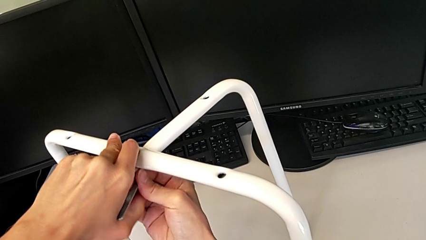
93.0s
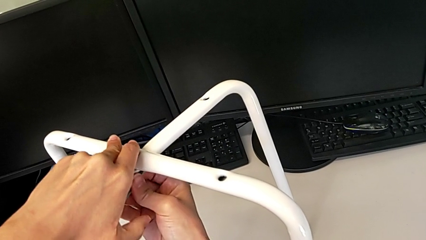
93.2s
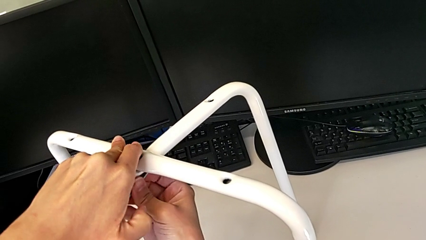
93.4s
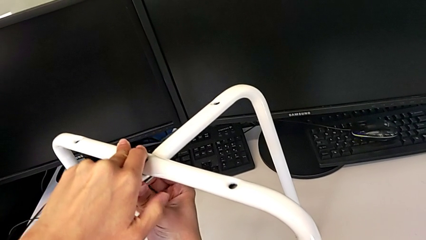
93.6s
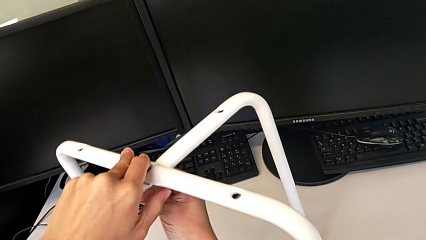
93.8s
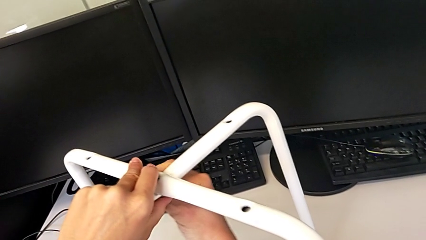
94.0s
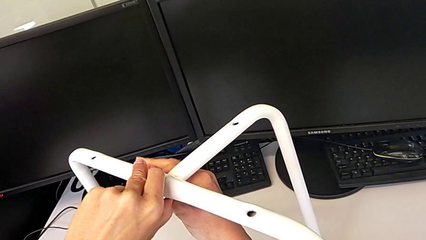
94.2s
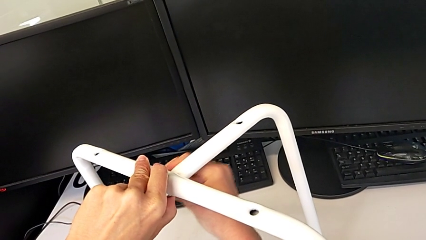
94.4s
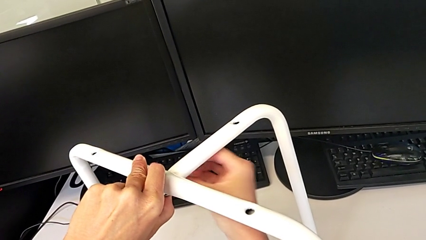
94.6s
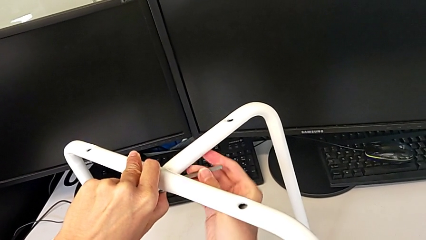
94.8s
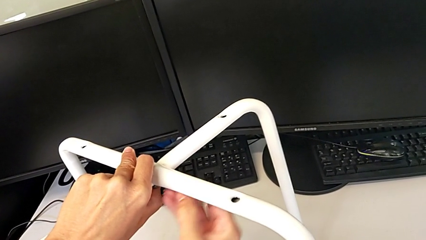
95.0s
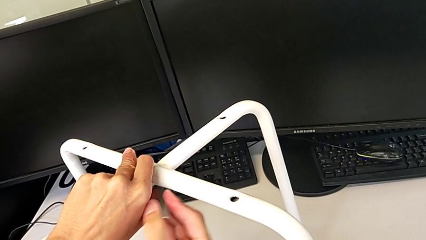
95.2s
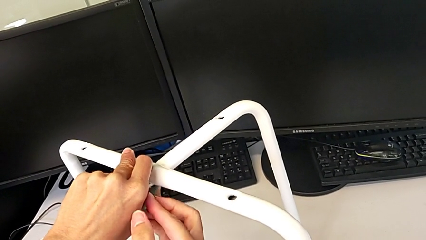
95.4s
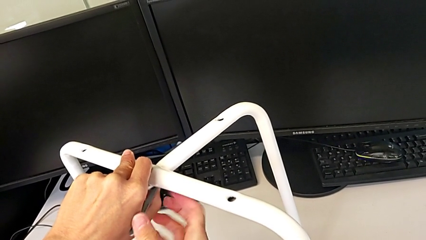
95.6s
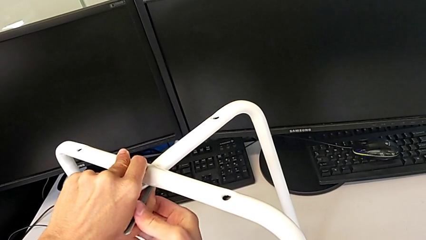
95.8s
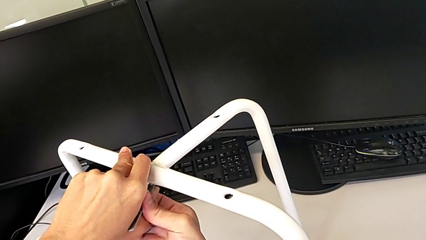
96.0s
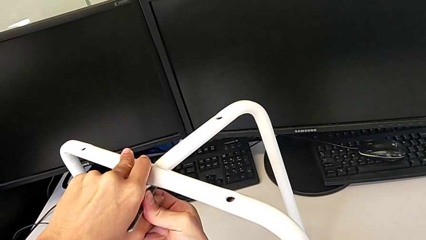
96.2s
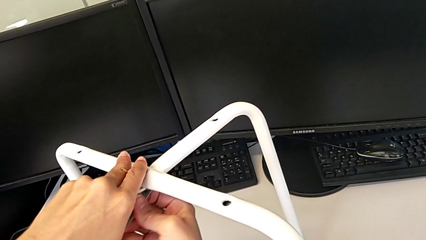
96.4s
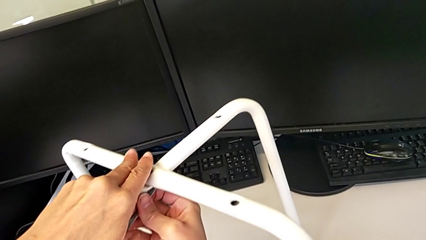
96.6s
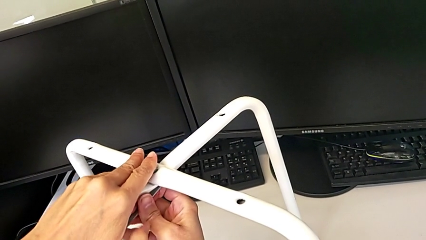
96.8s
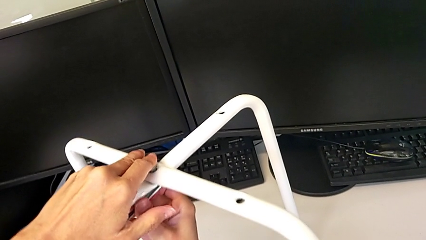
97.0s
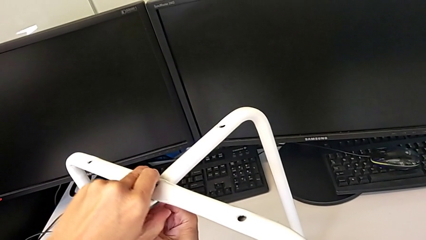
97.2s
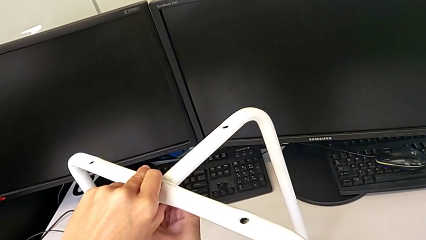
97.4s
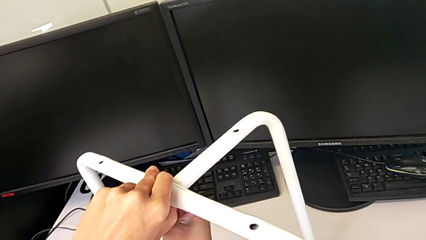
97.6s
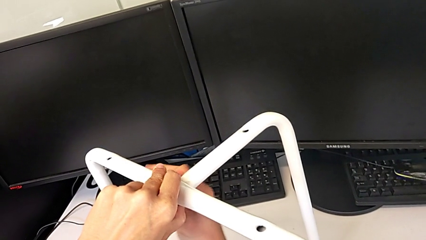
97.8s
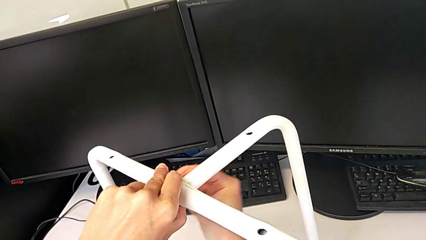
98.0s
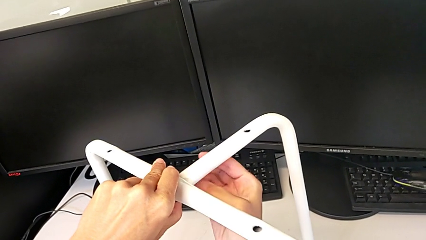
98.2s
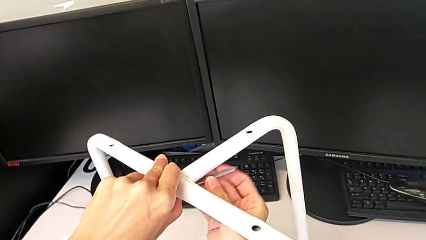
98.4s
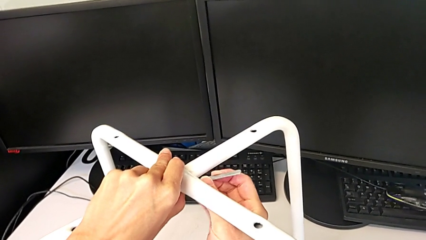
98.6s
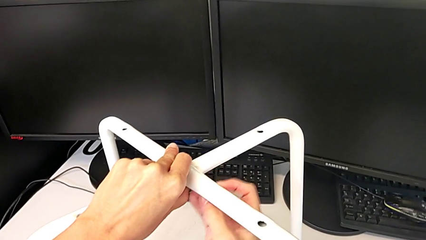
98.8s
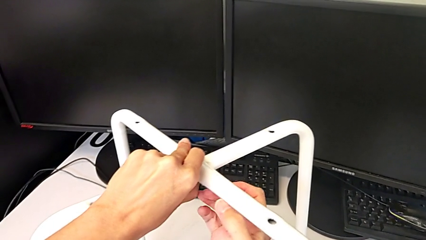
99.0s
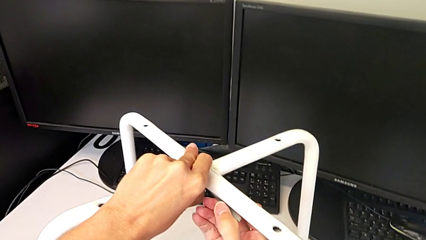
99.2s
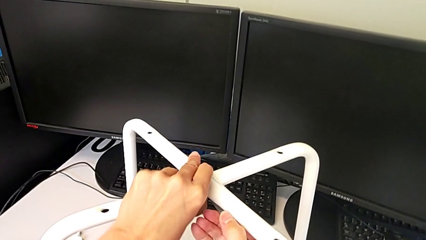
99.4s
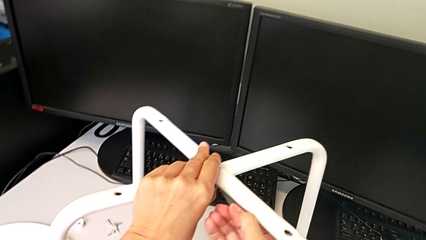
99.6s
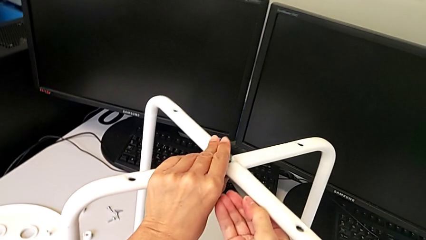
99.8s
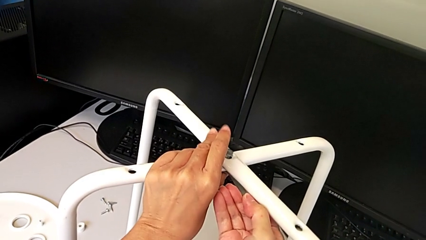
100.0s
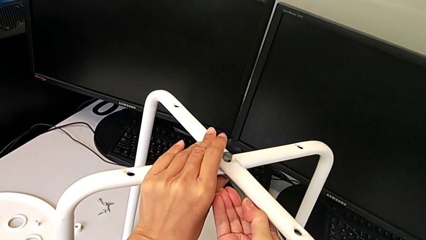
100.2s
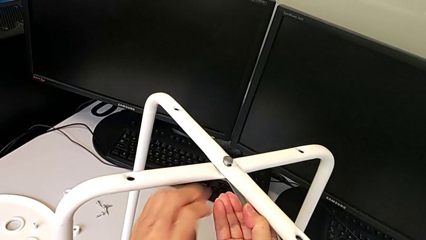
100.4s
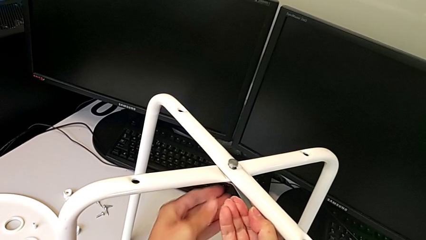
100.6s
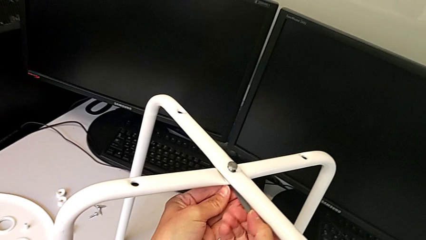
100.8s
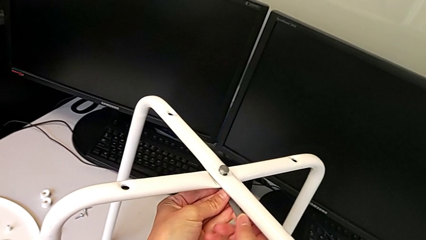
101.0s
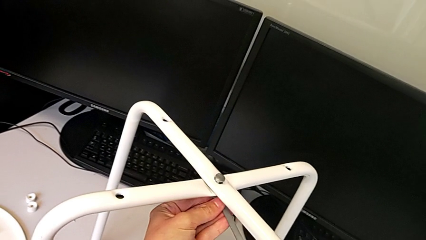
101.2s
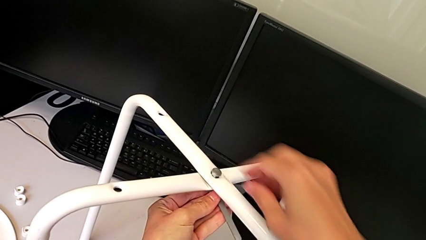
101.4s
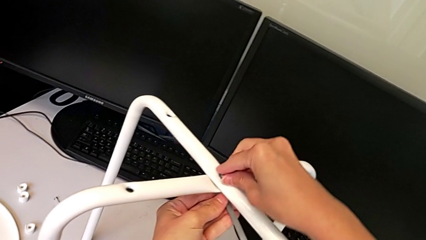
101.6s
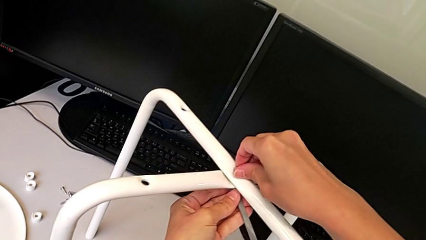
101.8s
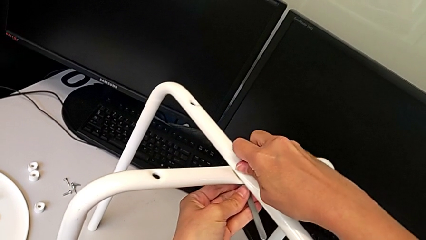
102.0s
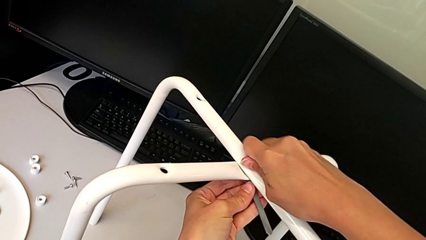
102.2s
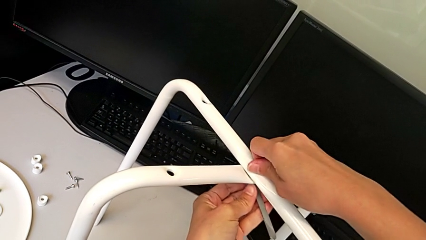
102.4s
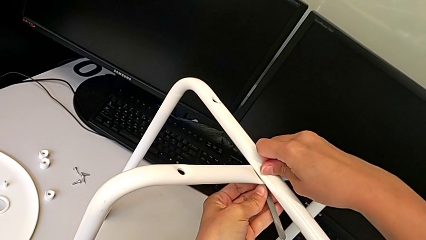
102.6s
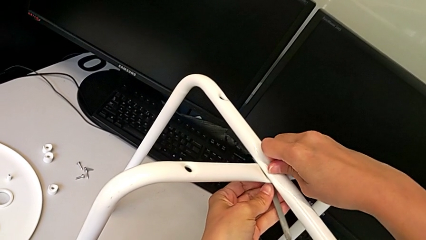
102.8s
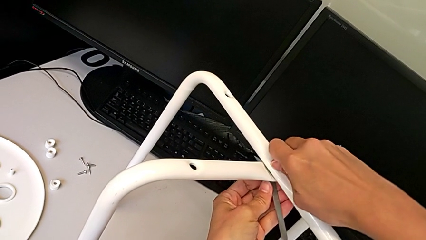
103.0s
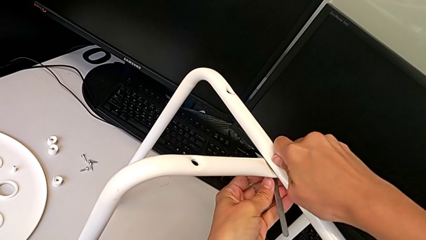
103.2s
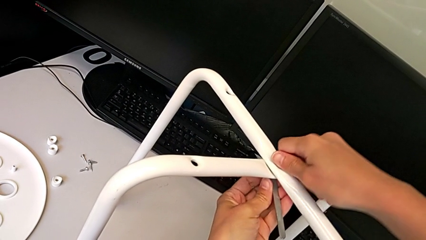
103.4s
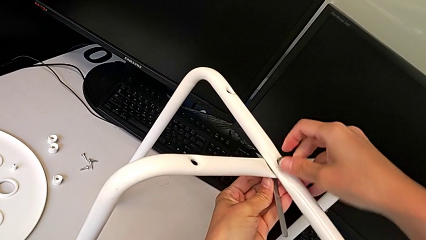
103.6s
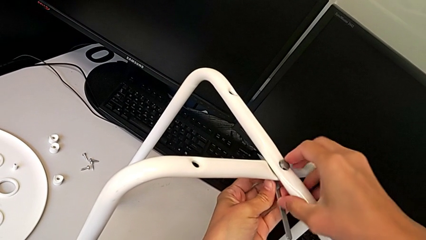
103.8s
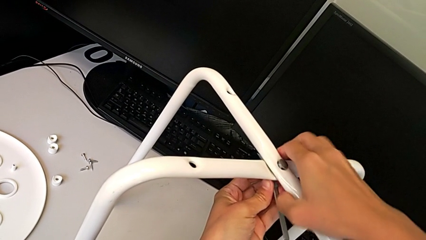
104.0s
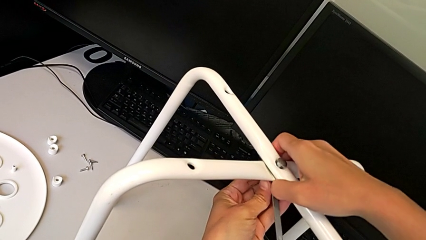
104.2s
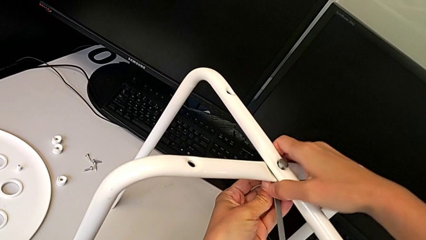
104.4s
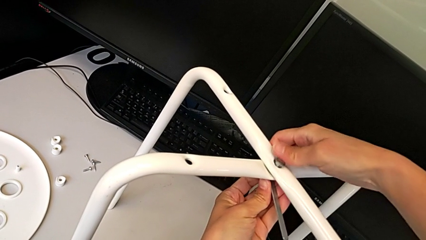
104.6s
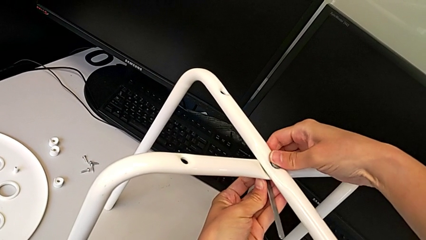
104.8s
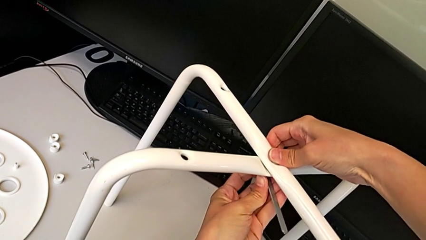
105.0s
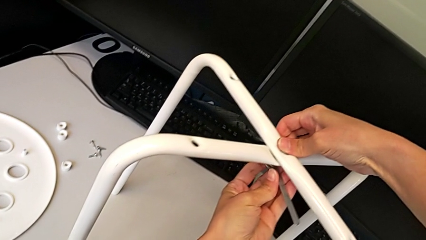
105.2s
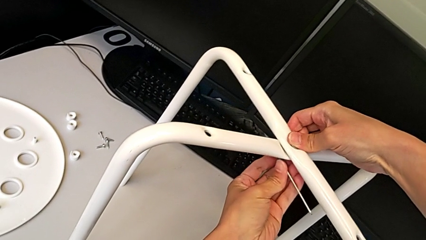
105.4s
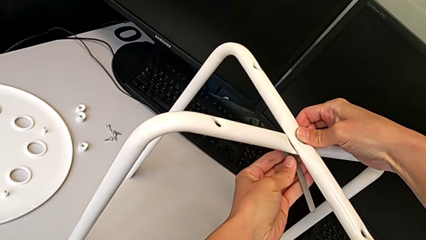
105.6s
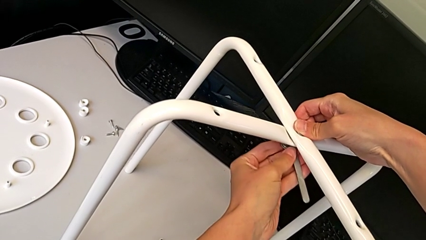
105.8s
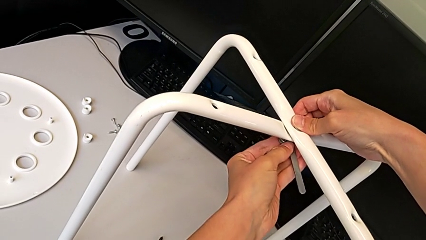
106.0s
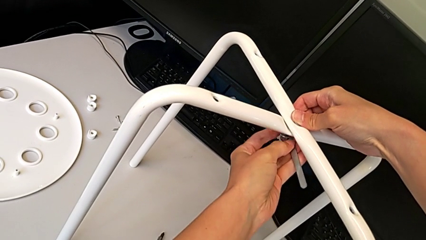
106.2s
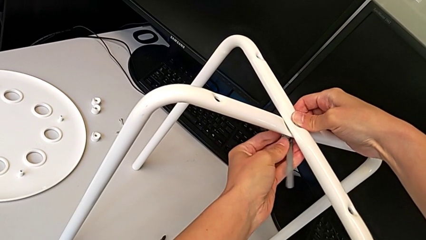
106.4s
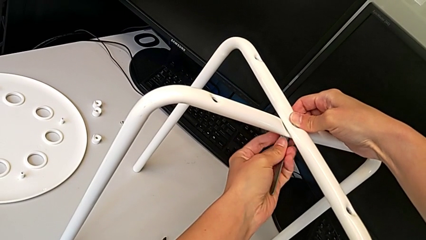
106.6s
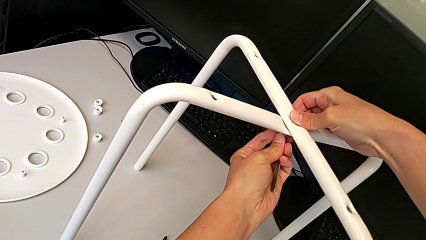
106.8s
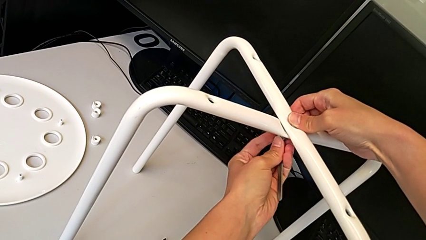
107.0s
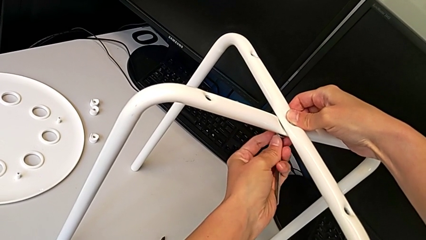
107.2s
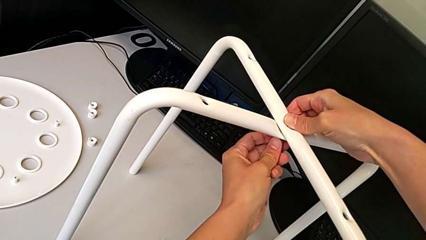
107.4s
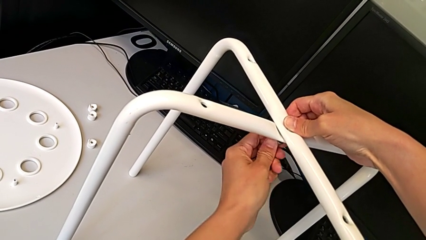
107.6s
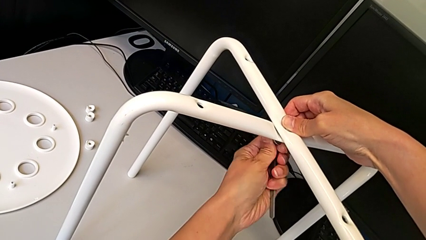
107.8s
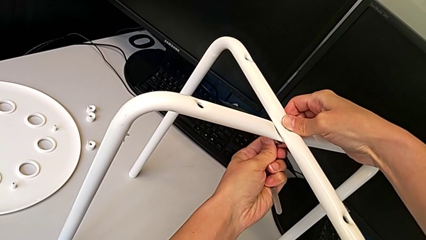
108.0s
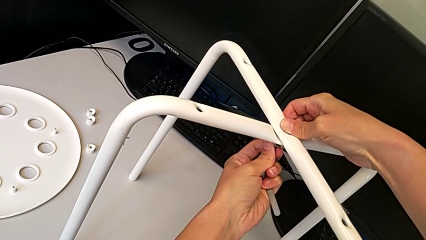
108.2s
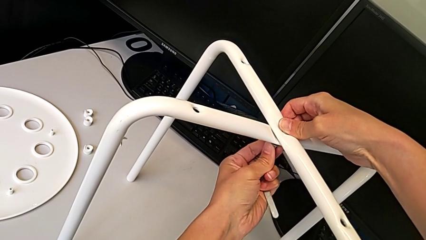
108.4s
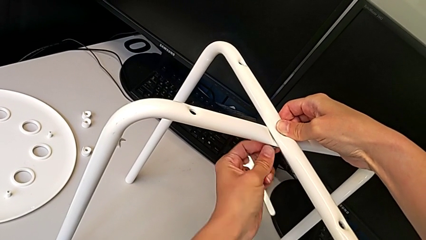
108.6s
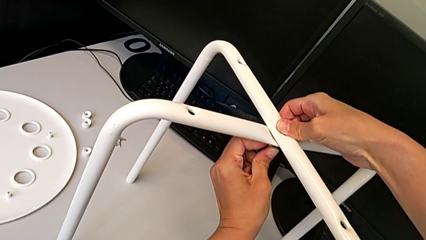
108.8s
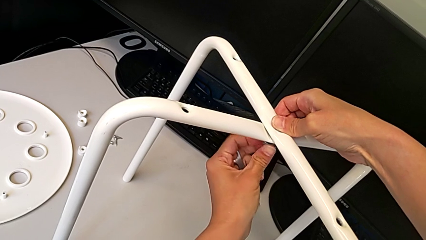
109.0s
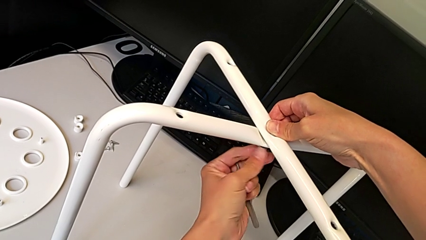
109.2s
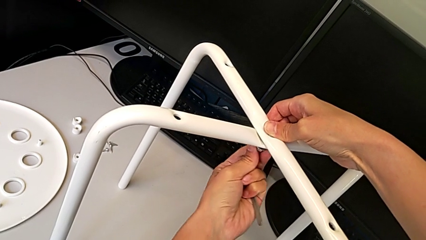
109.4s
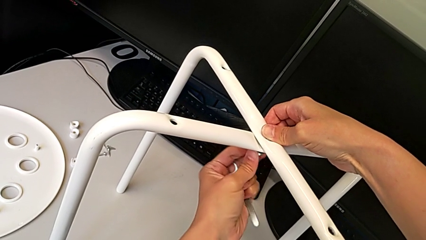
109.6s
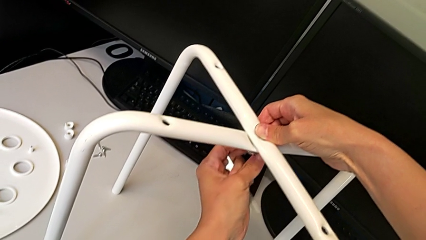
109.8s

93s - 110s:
The camera wearer is assembling the legs of the stool. They keep wrongly screwing the hex nut, using the wrench to screw to the wrong side, withdraw the hexagonal wrench and begin to screw the hex nut.
